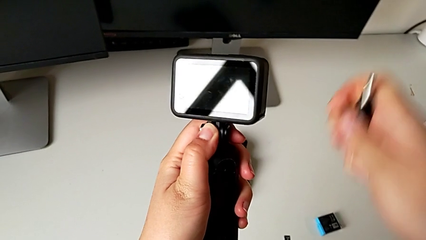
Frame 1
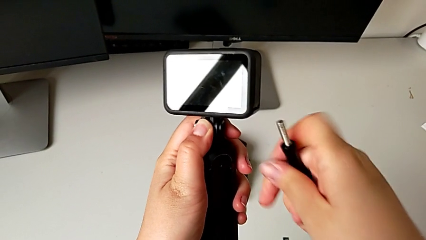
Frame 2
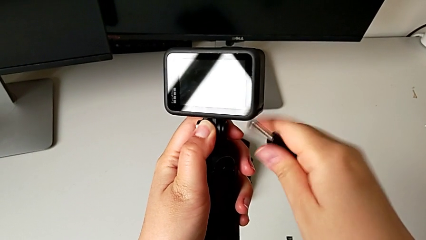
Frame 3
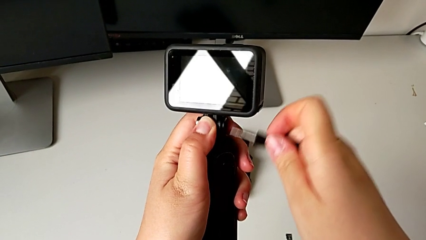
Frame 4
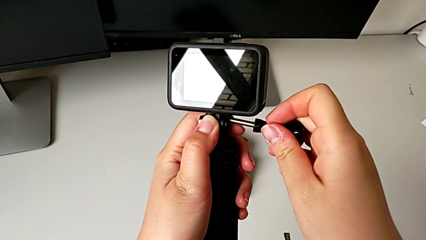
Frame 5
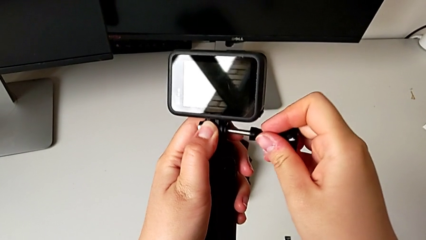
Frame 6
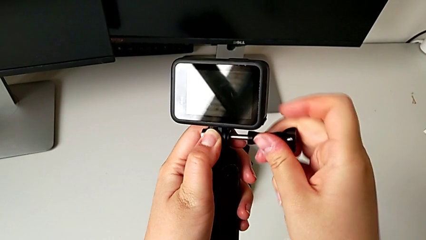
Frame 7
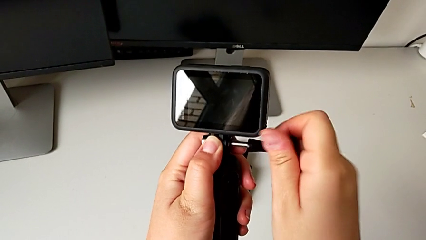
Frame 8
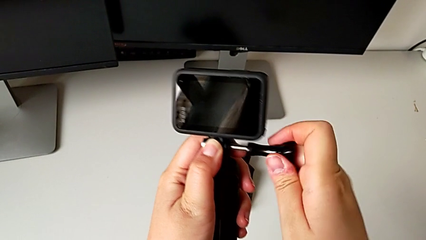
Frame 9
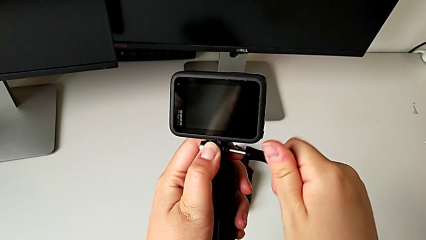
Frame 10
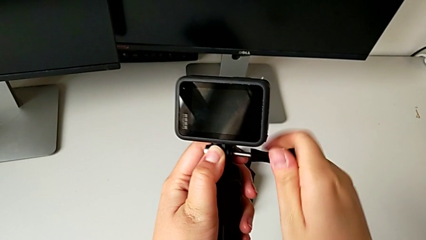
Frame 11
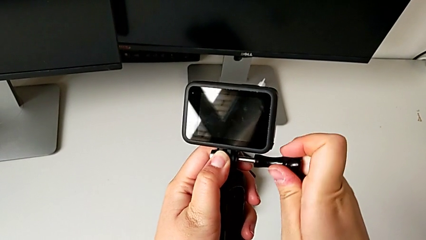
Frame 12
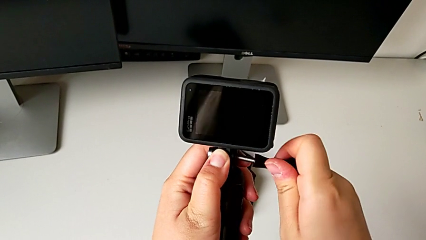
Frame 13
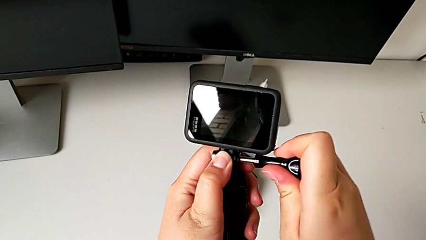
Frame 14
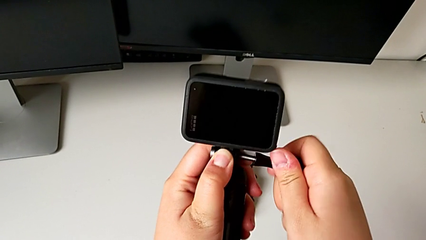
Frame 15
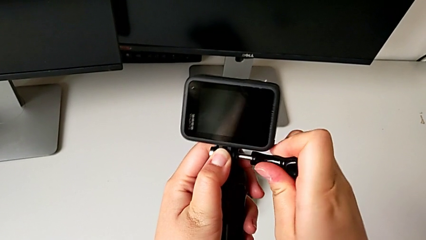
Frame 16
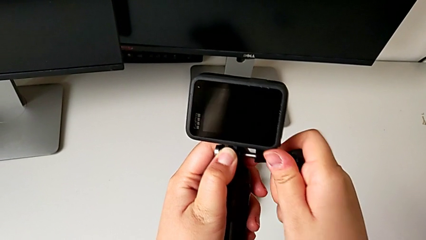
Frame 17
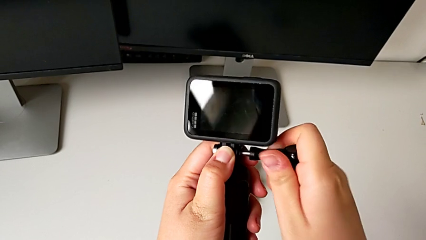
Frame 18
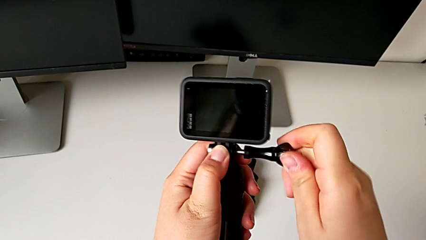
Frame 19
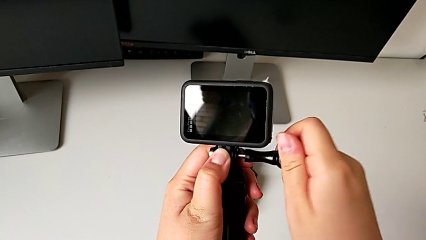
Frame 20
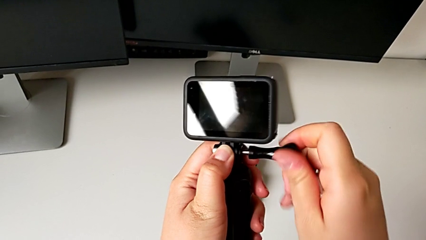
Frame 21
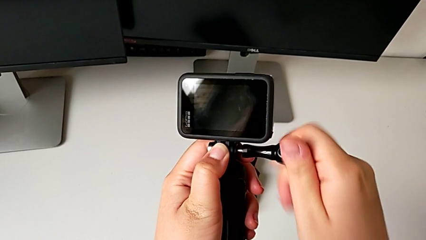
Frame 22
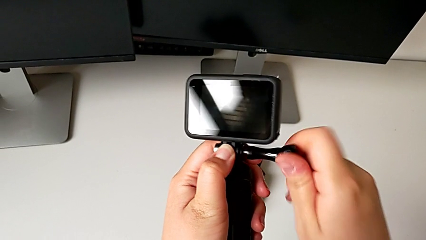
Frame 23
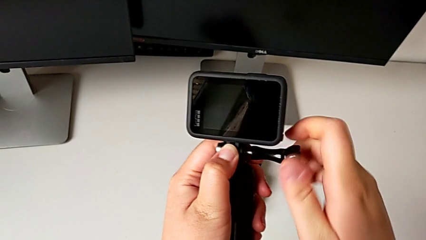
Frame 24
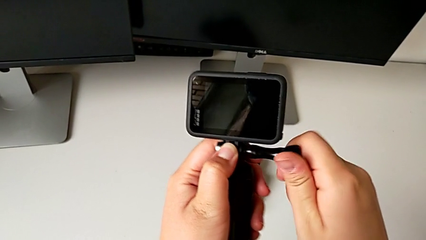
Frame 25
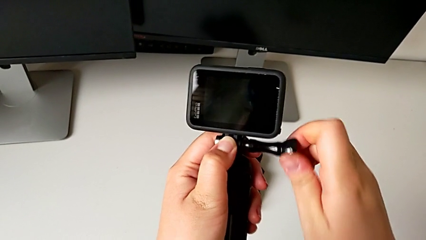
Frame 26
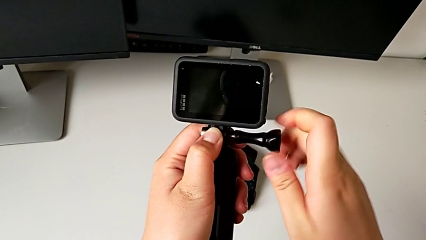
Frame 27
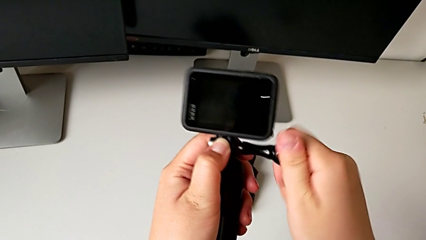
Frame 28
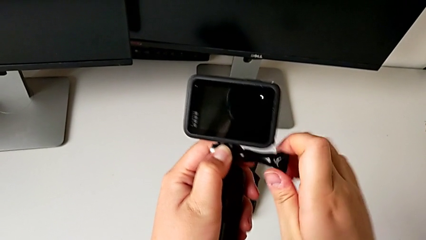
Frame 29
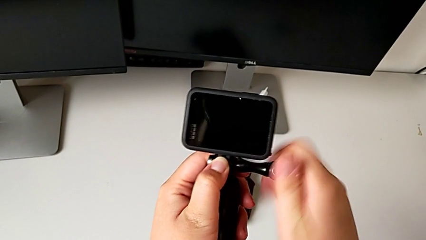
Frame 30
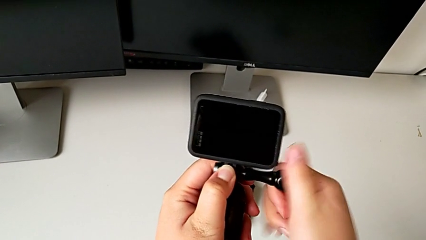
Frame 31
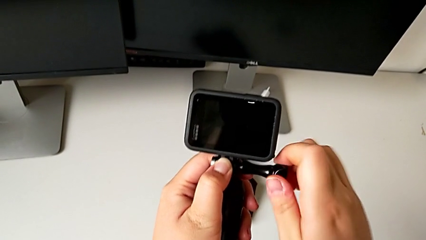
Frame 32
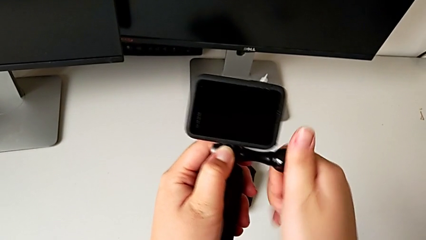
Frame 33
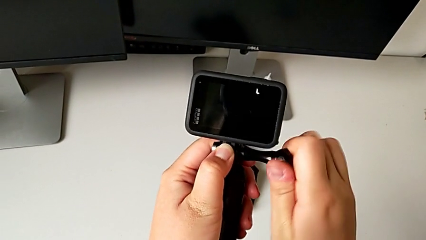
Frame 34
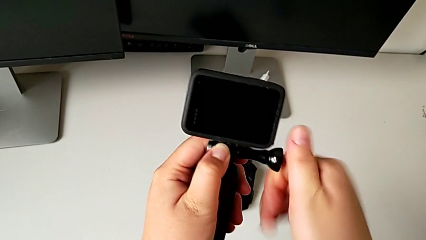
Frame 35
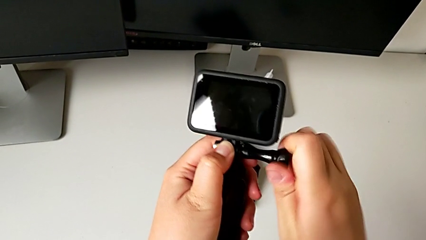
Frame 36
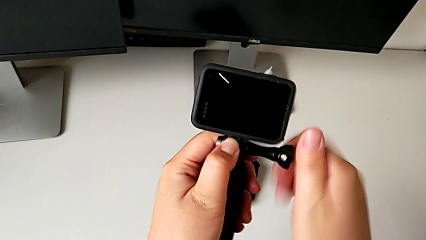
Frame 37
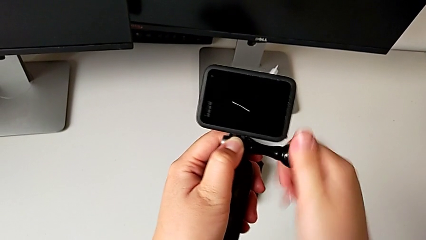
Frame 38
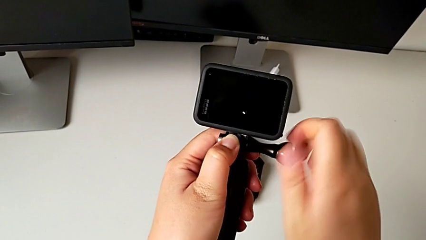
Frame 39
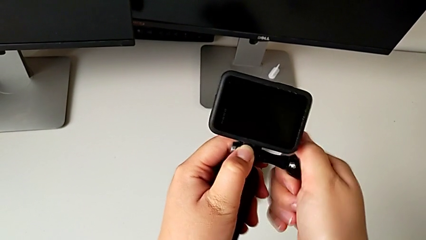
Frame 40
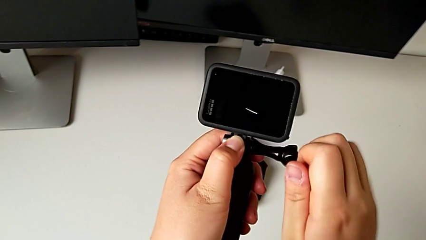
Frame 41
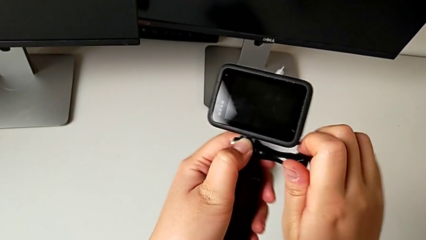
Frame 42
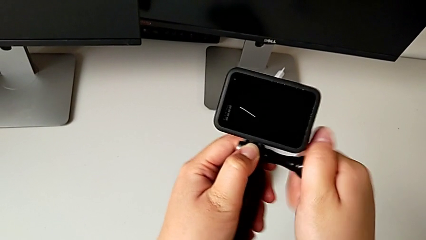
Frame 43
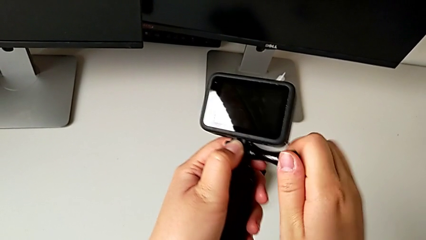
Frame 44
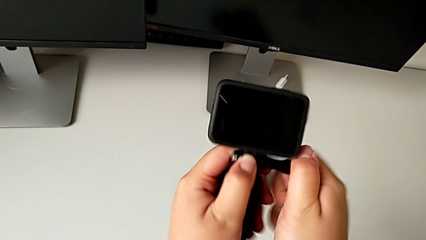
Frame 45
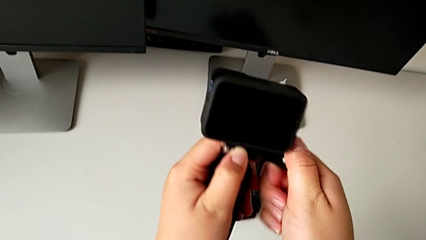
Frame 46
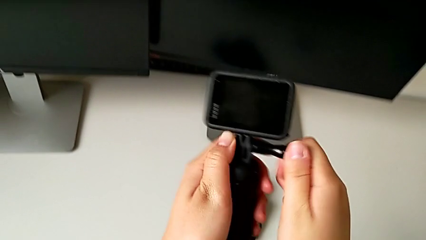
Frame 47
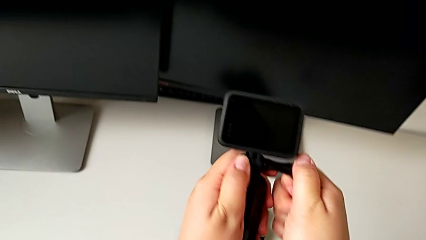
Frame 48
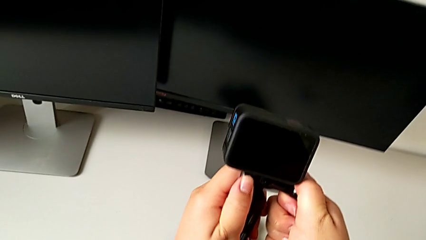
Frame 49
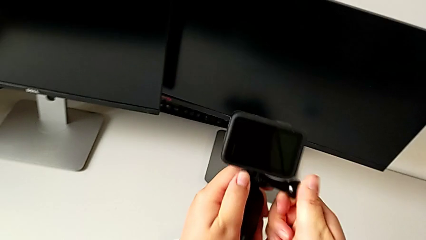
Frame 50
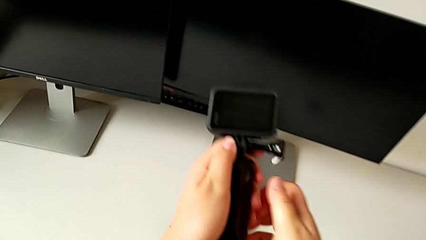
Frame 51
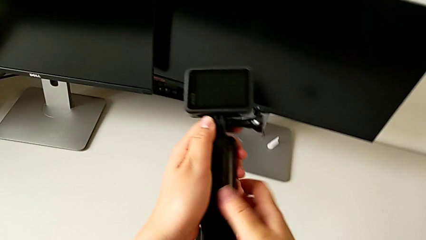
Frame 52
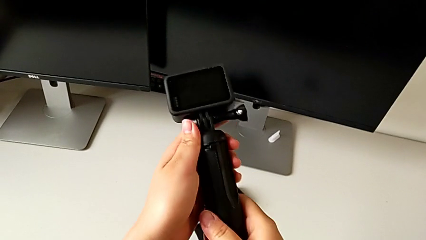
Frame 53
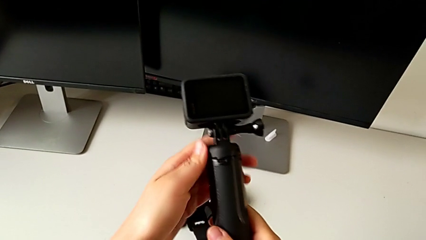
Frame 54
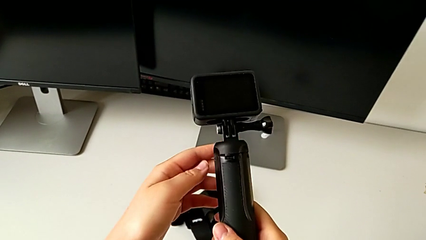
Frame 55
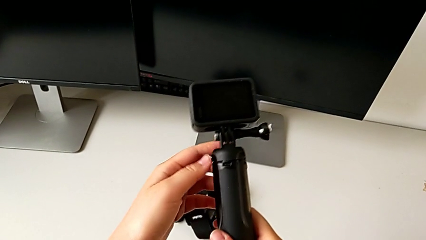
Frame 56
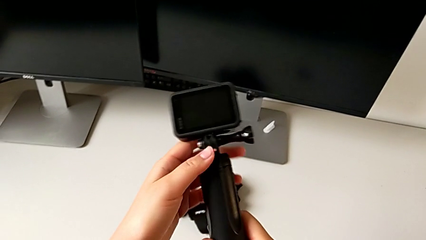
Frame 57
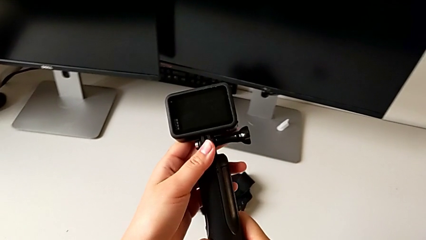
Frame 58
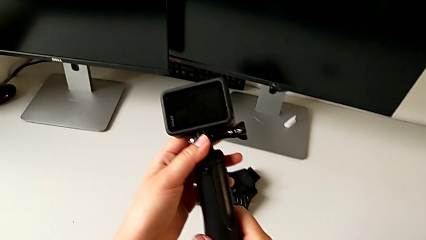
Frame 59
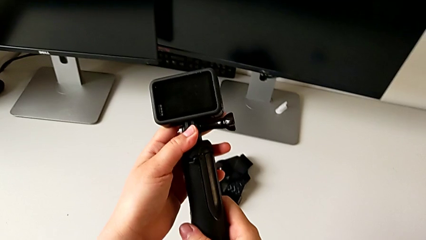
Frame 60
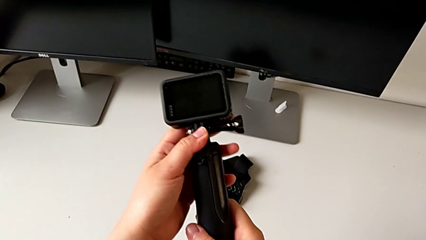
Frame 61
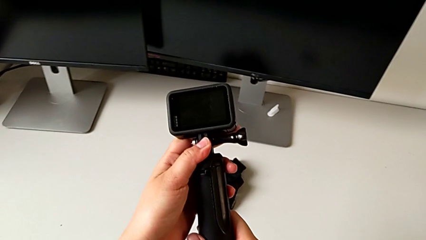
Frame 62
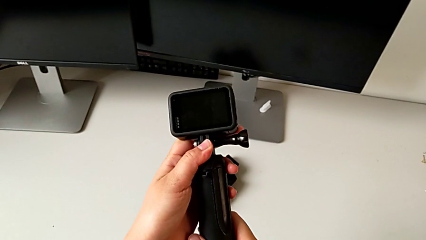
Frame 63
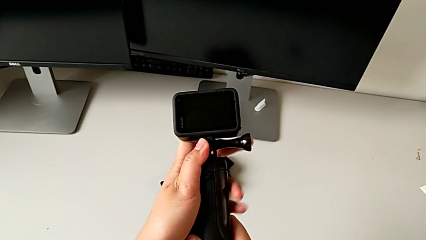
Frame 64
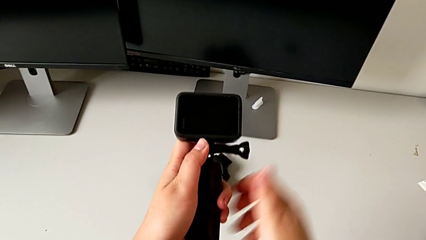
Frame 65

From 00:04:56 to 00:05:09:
The camera wearer is mounting the GoPro onto the handheld grip. They screw the screw and grab the handheld grip.

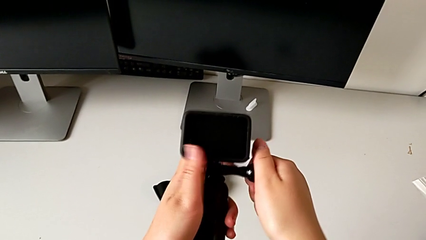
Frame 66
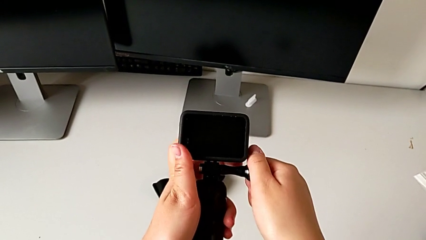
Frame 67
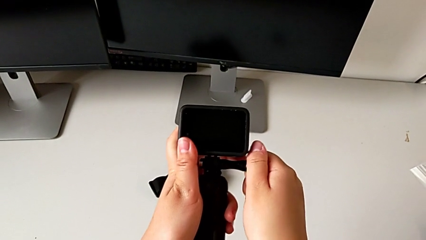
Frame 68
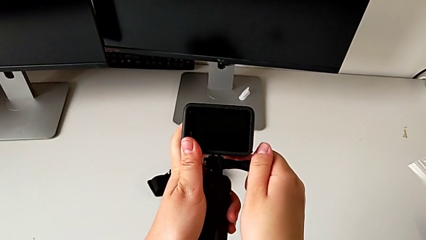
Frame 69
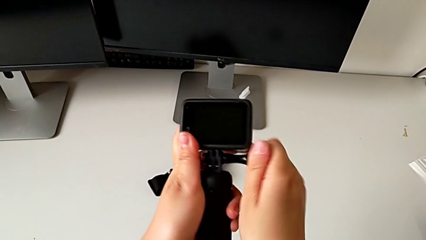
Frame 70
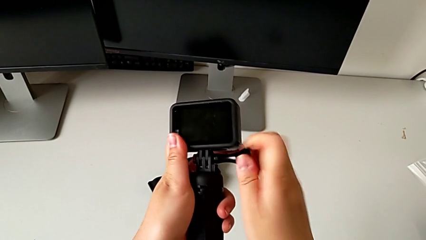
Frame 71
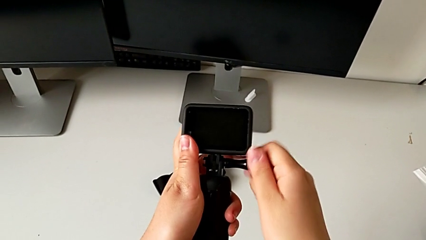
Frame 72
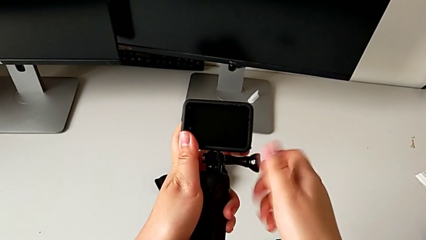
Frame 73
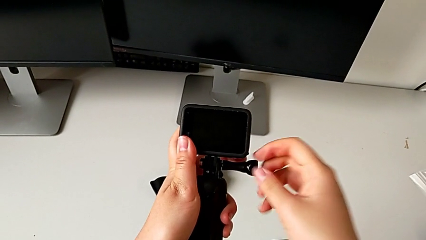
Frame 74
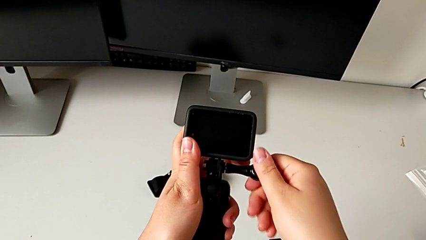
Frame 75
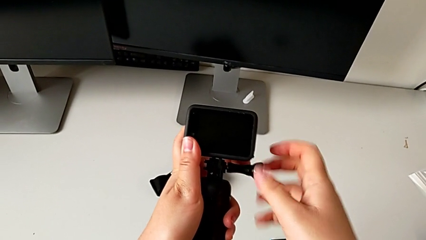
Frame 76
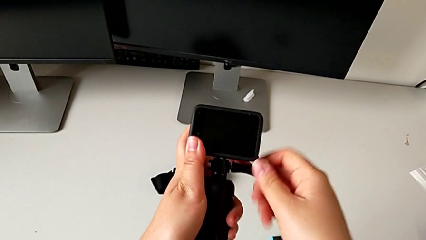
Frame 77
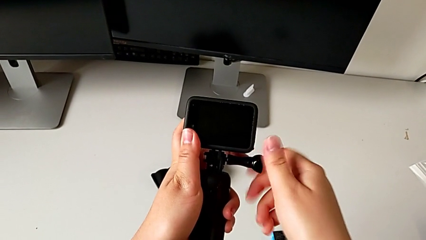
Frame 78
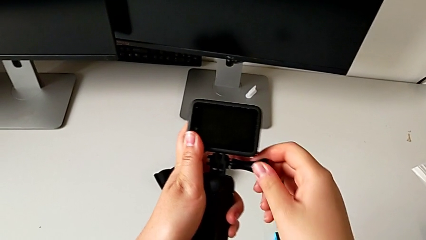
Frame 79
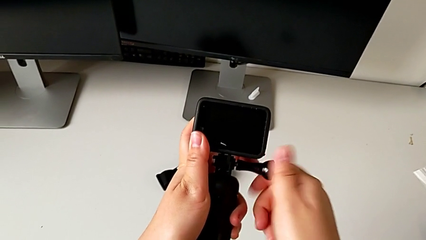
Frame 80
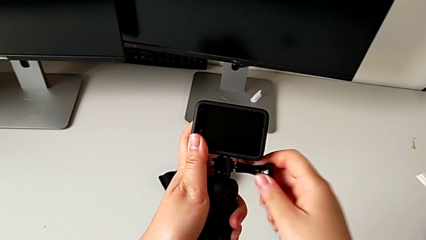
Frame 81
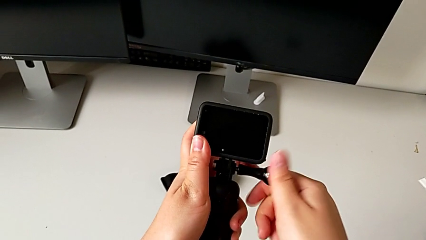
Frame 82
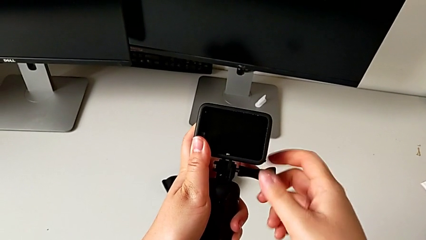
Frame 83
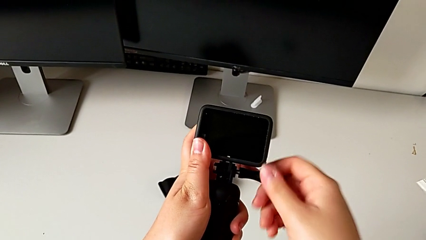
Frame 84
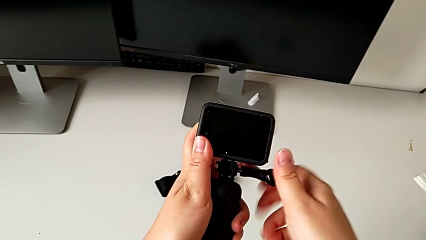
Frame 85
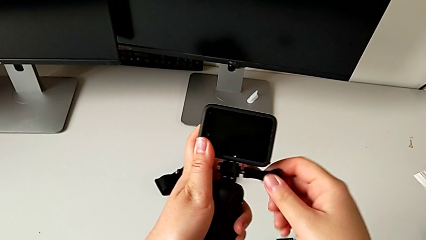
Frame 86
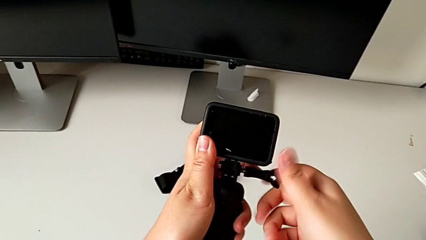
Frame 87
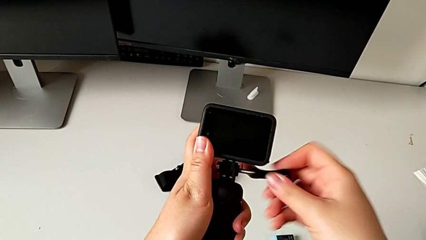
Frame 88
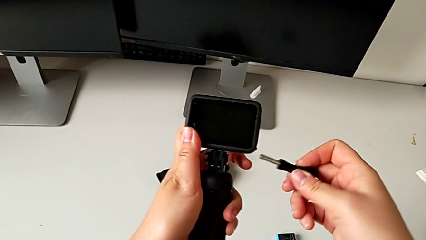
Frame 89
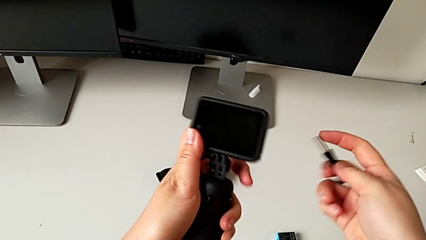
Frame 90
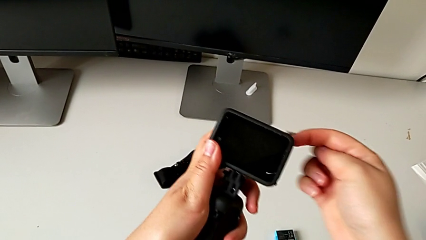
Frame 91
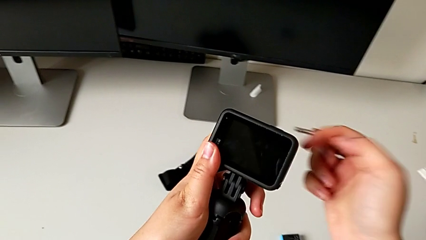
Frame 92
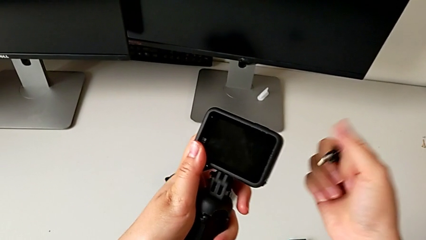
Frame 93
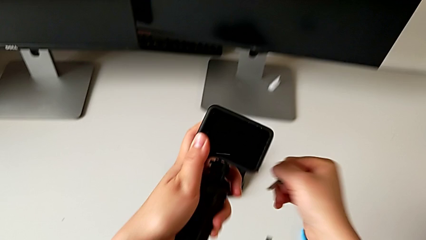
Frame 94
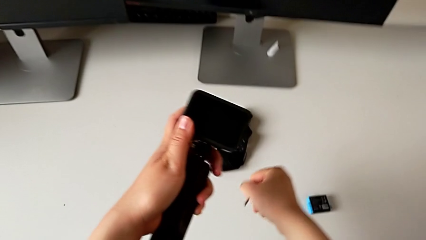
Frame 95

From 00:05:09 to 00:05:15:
The camera wearer is removing the handheld grip from the GoPro. They withdraw the screw and place it.
